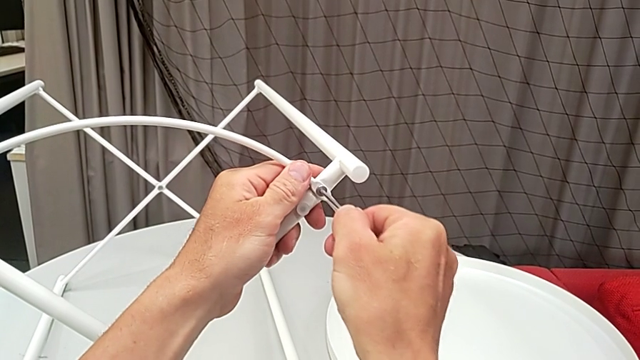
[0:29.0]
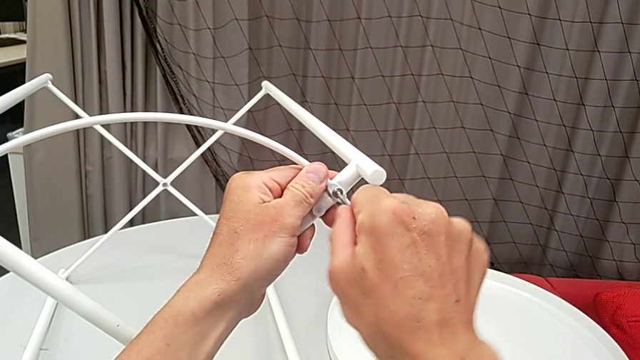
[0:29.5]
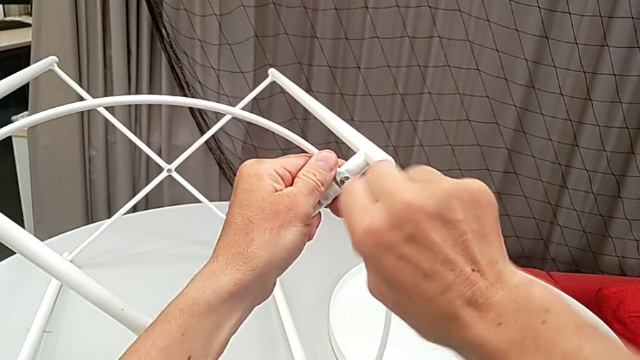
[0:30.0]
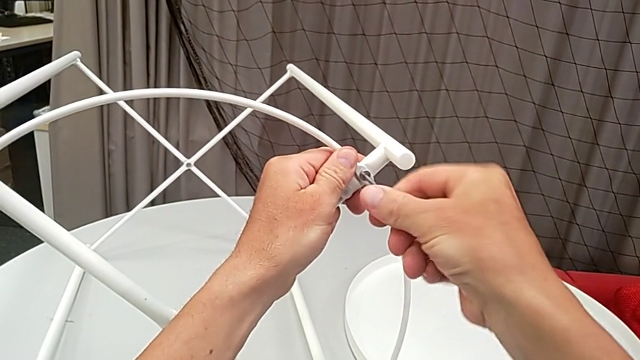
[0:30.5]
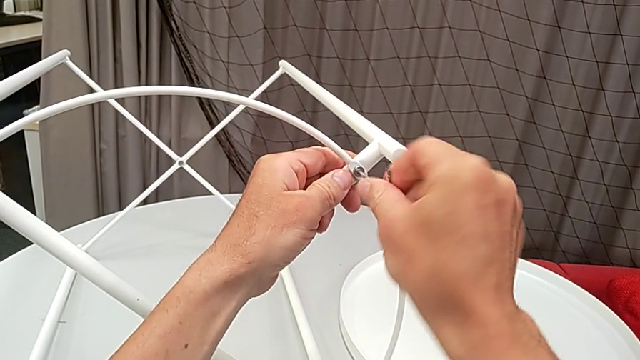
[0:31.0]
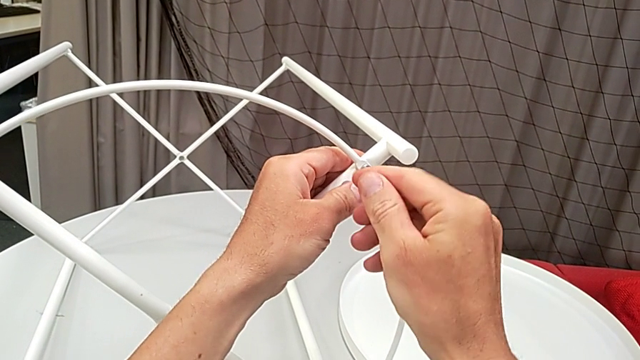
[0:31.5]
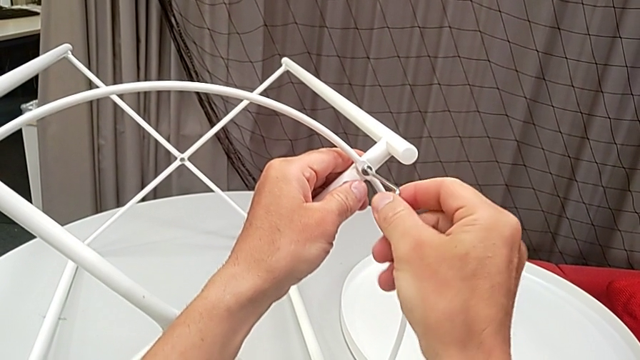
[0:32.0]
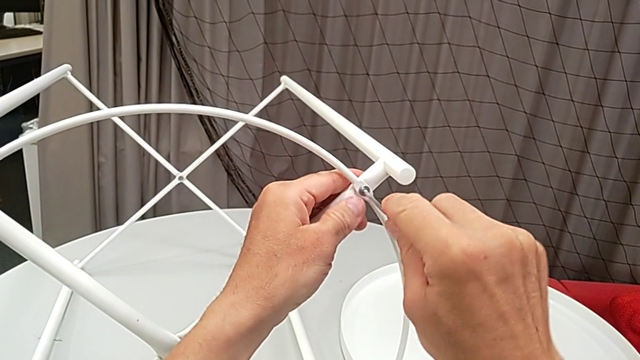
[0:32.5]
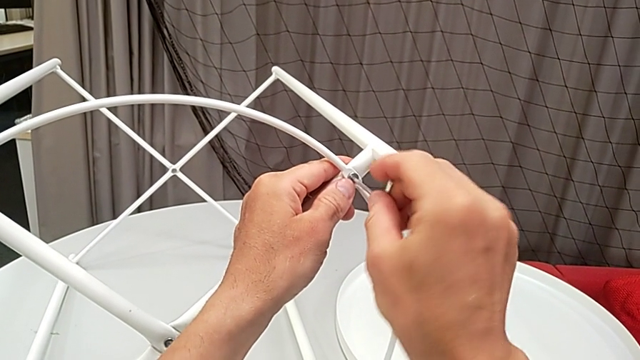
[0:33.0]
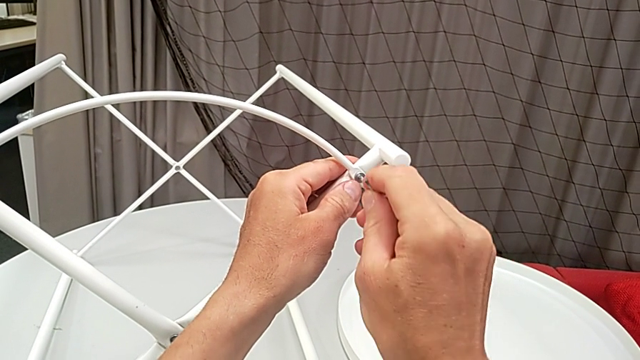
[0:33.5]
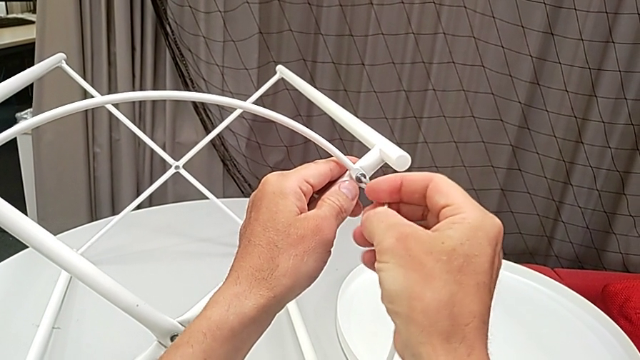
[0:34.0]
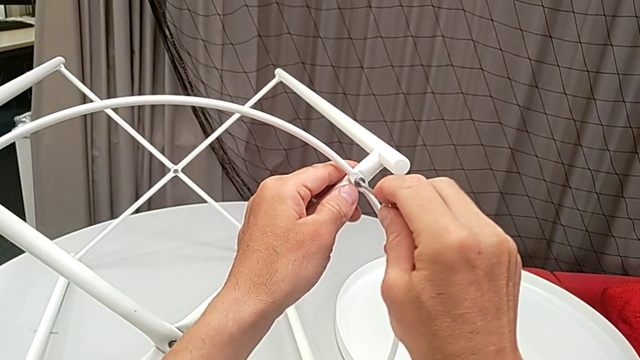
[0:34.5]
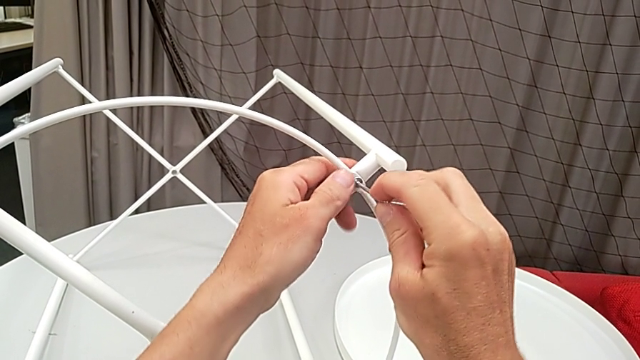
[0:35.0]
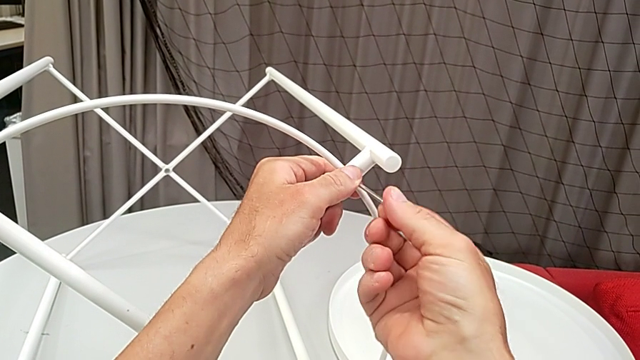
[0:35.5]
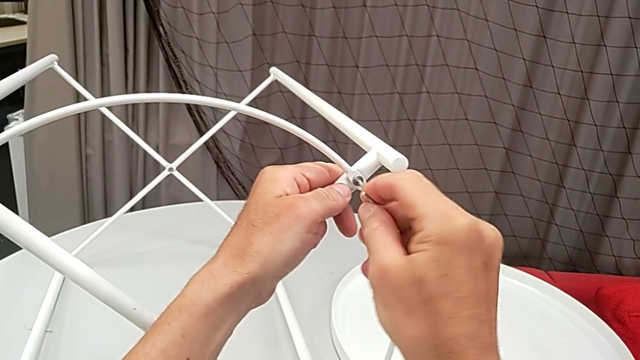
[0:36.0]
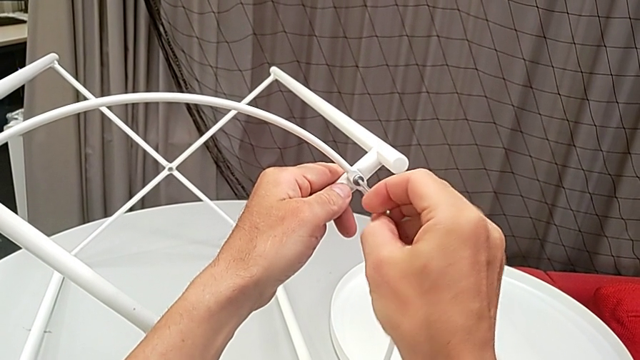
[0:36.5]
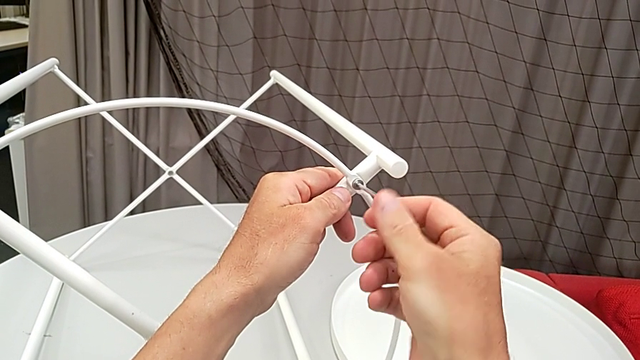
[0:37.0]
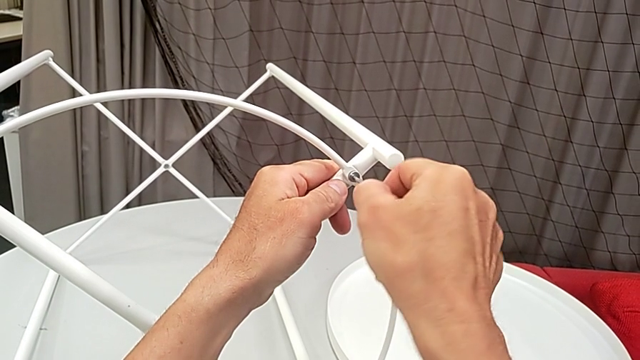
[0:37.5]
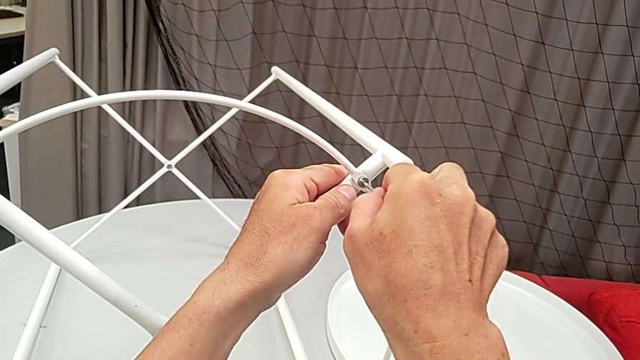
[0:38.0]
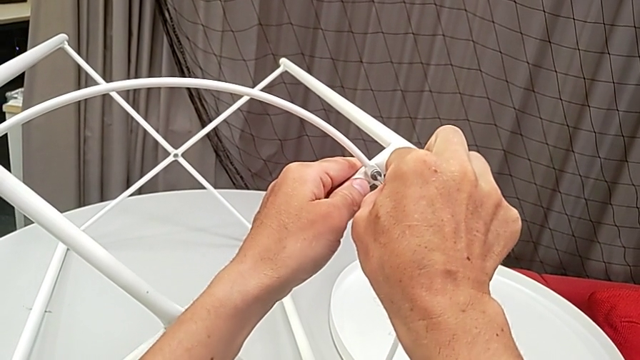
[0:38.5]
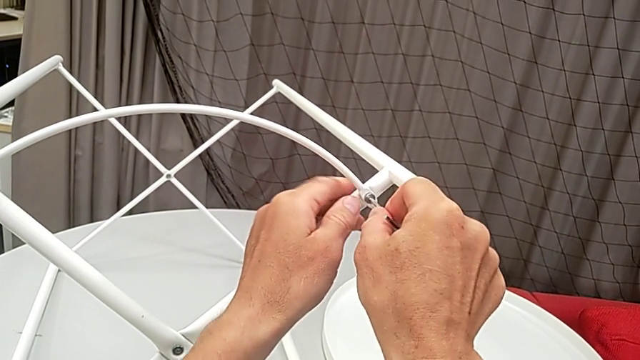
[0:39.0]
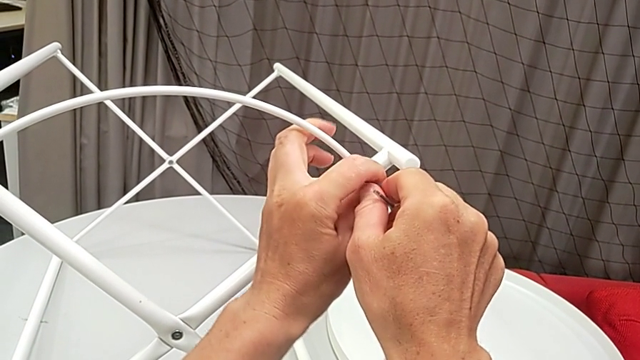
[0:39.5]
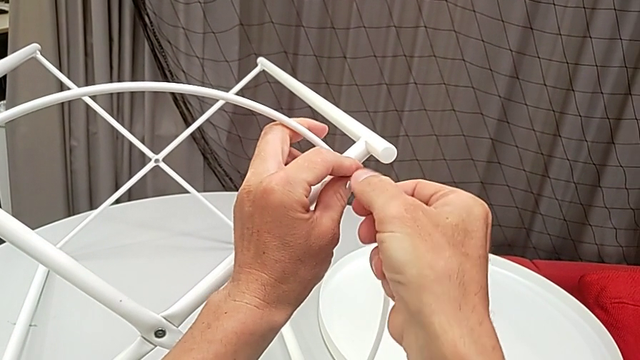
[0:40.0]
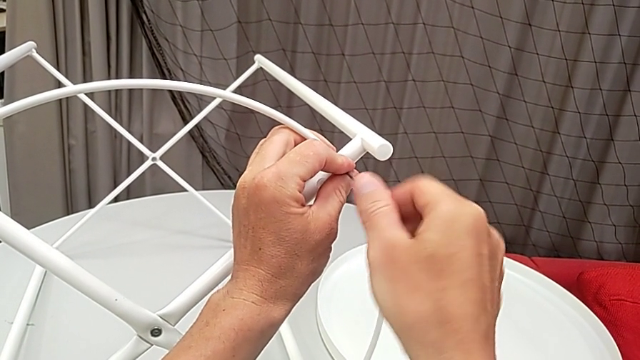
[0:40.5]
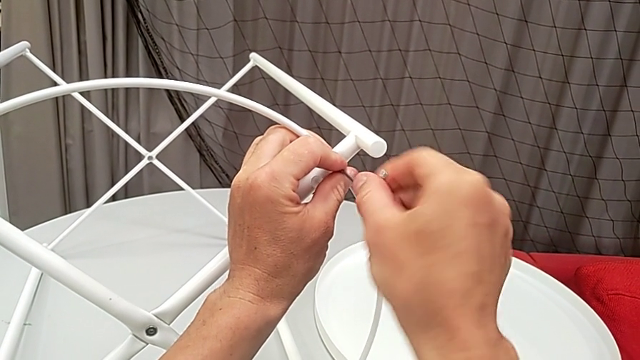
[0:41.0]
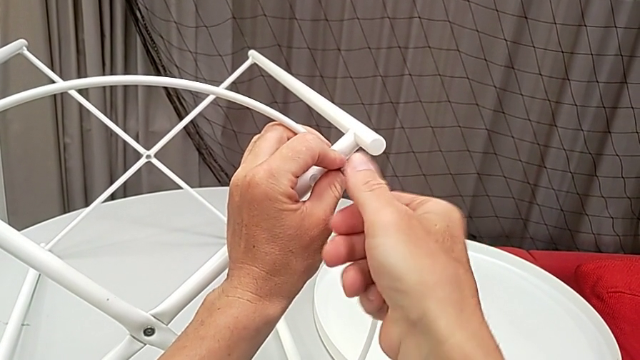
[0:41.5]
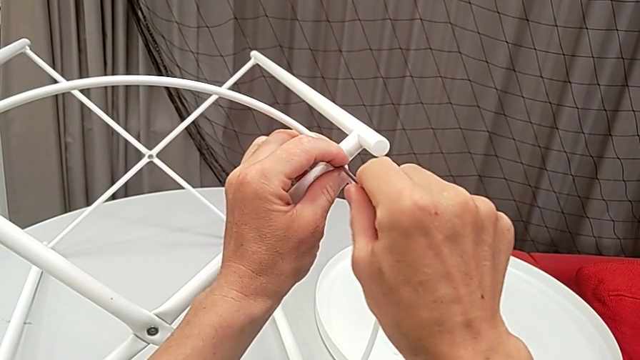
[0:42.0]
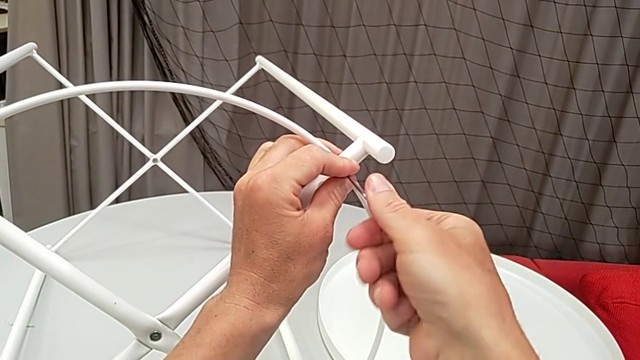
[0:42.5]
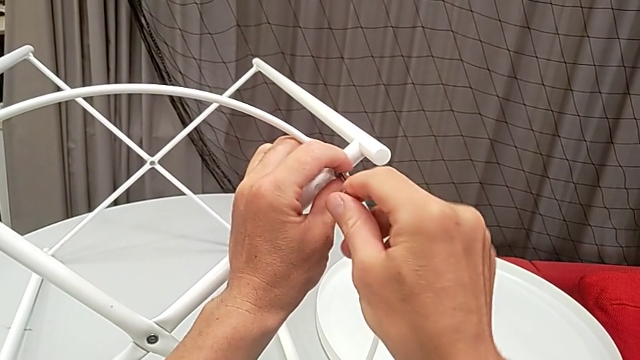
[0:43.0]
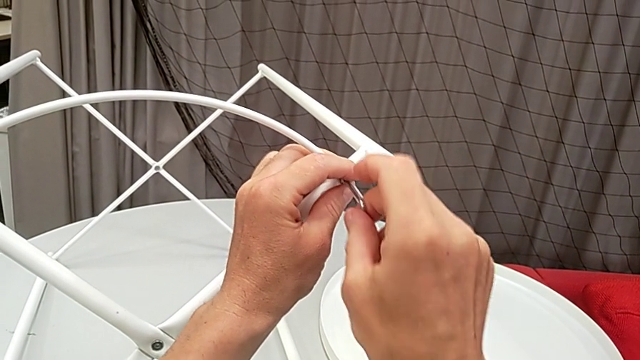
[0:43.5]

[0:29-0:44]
The camera wearer is disassembling the circle from the table. They begin to unscrew the hex socket head.

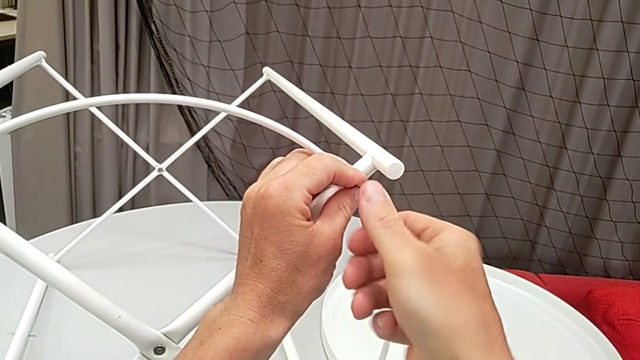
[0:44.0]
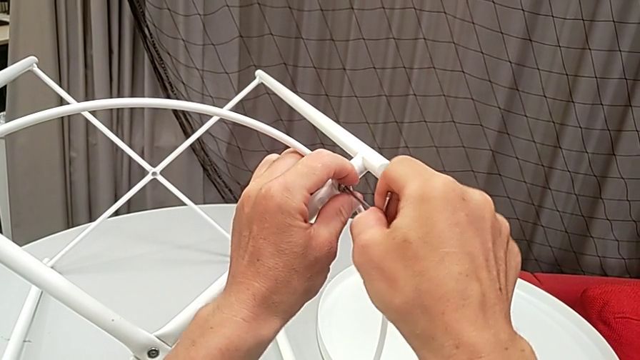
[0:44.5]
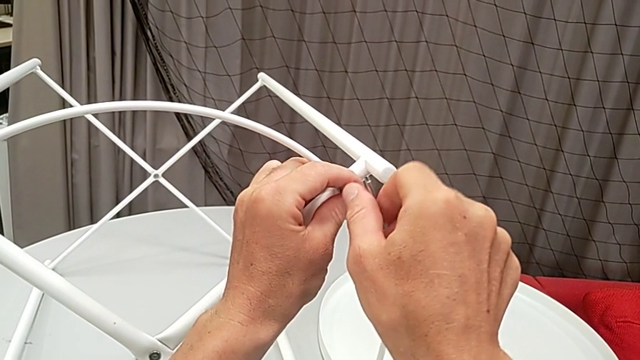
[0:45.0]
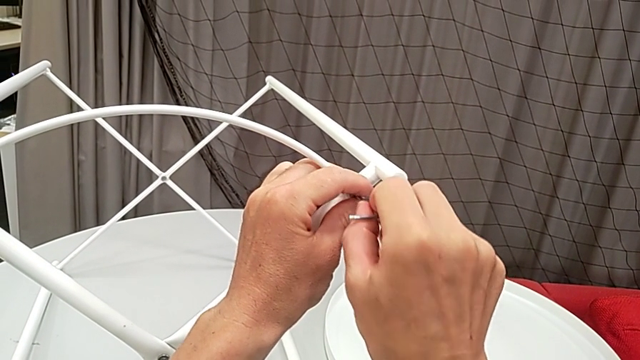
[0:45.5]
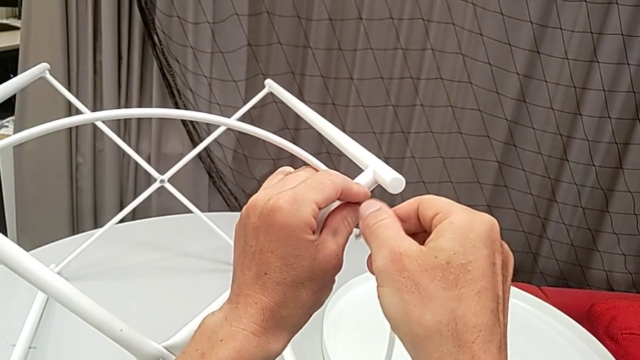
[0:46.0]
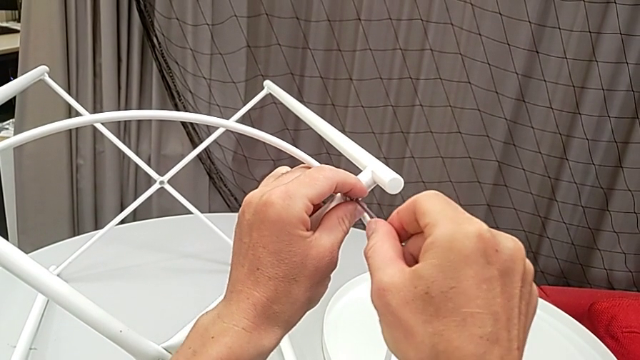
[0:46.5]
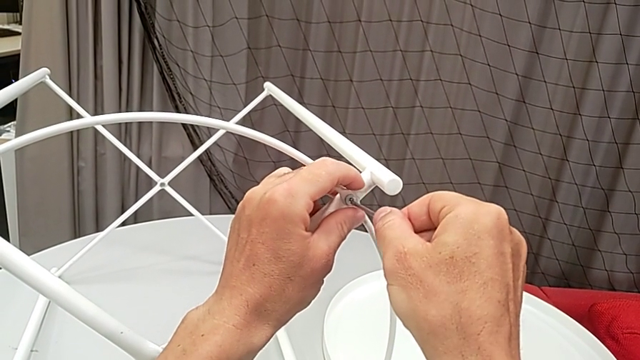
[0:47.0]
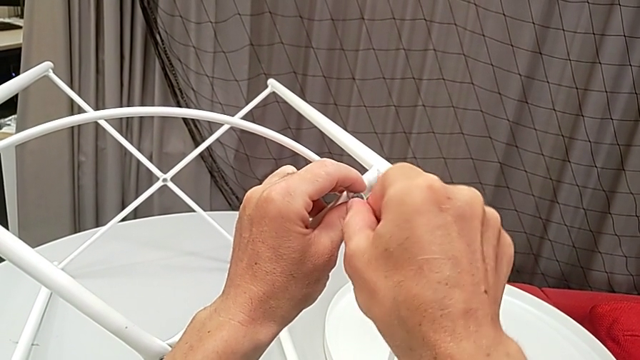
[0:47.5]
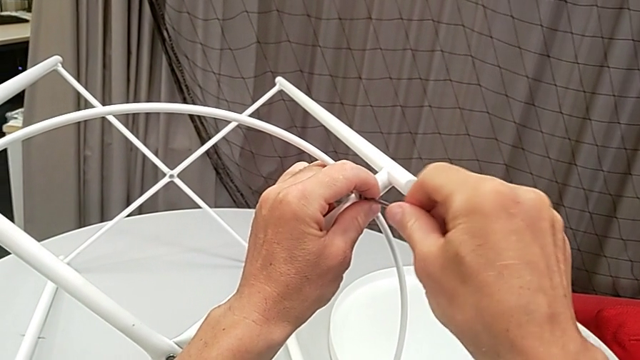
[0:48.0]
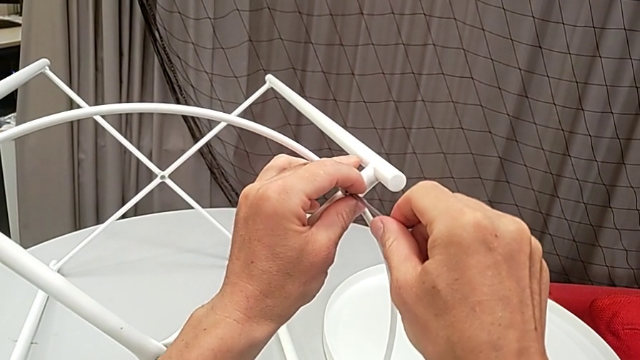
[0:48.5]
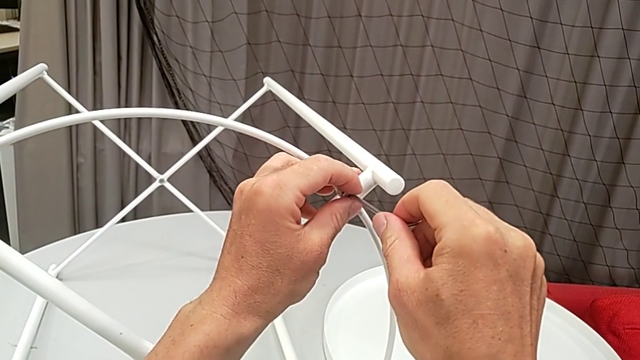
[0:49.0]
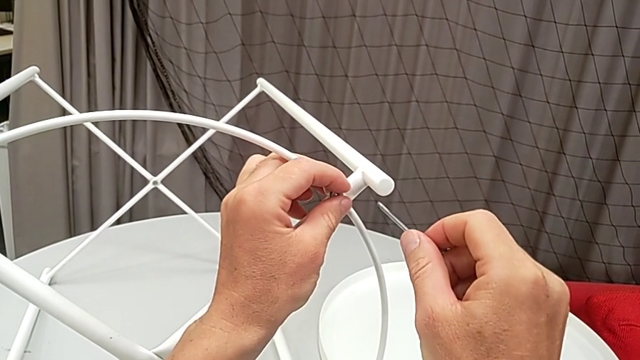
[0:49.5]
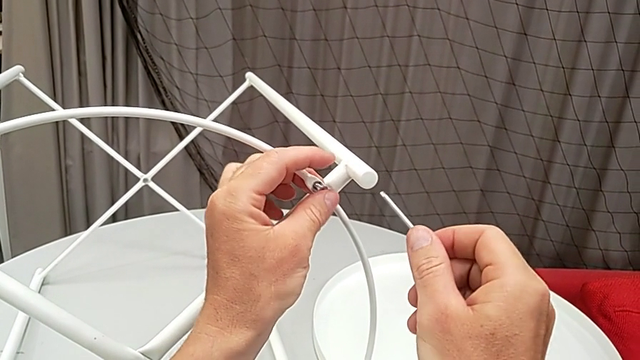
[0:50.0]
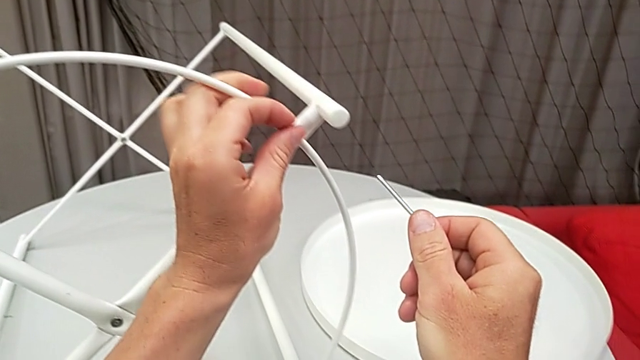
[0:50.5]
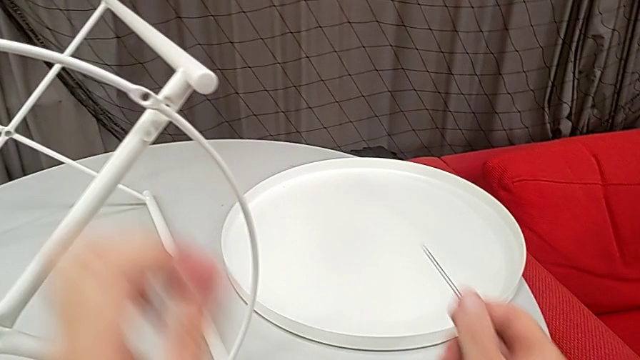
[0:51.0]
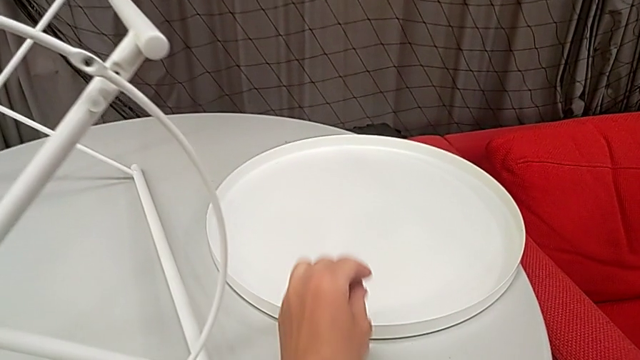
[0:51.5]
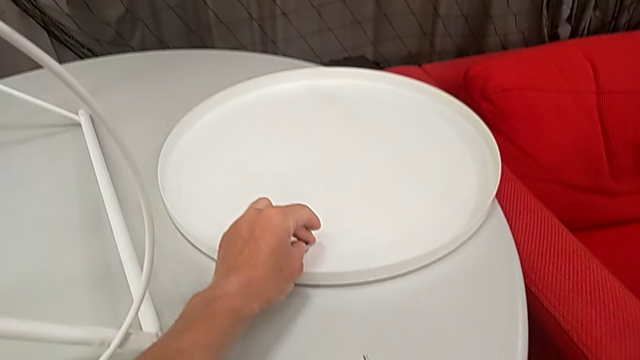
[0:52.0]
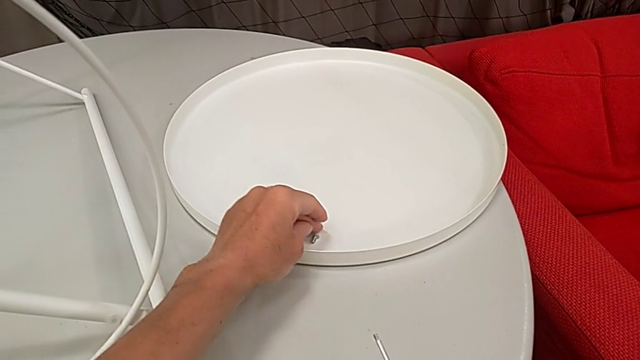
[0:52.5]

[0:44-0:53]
The camera wearer is disassembling the circle from the table. They keep unscrewing the hex socket head, withdraw the Allen wrench, disassemble the hex socket head and place it.
